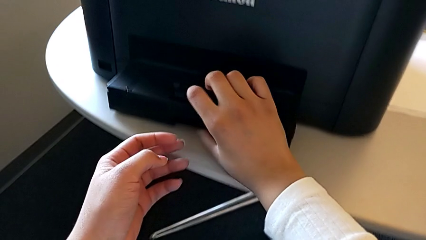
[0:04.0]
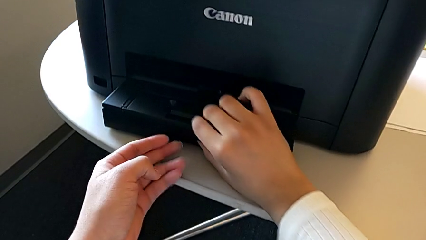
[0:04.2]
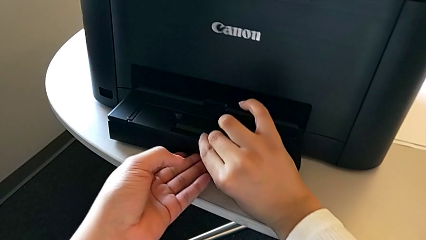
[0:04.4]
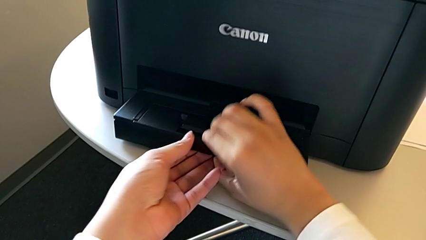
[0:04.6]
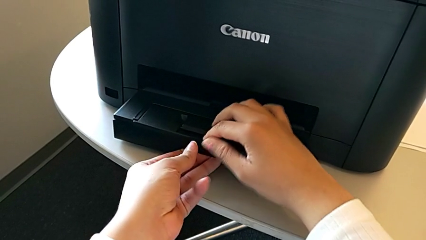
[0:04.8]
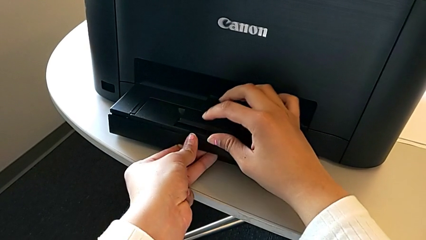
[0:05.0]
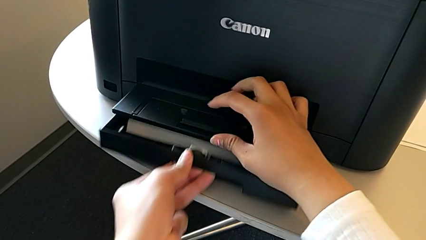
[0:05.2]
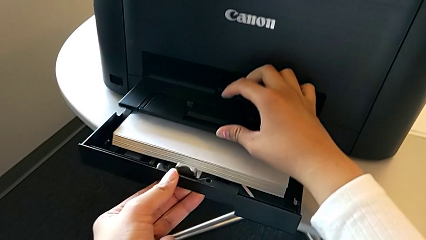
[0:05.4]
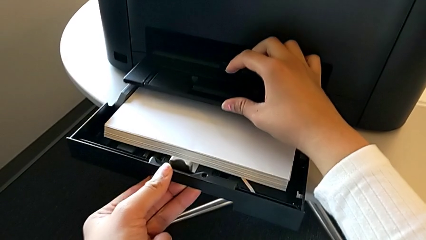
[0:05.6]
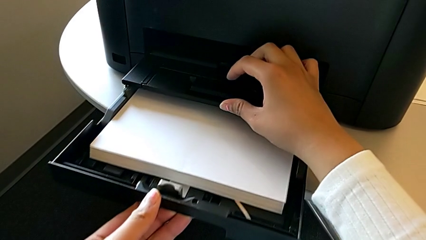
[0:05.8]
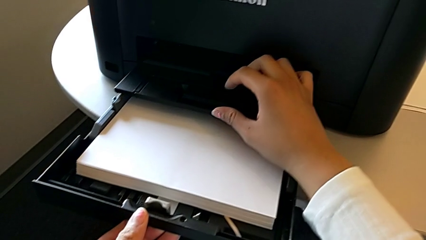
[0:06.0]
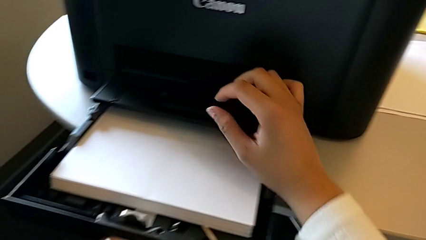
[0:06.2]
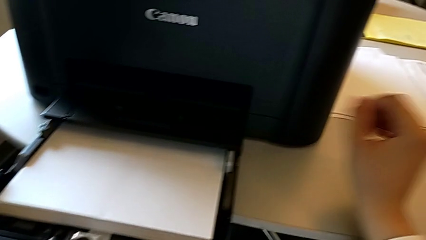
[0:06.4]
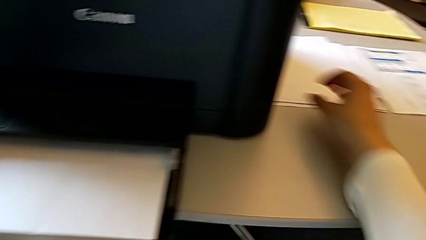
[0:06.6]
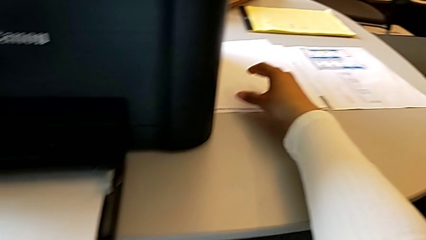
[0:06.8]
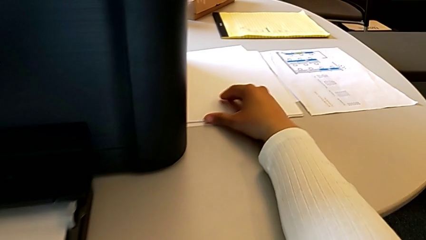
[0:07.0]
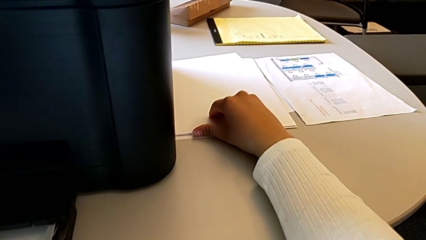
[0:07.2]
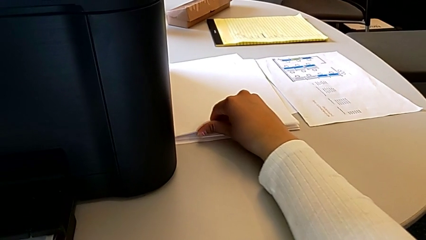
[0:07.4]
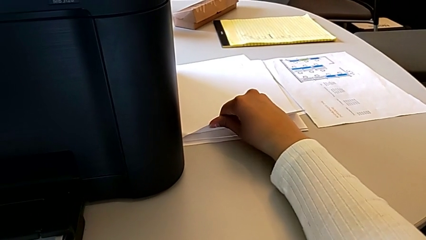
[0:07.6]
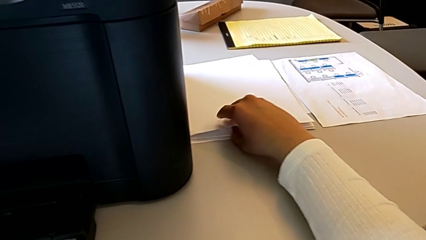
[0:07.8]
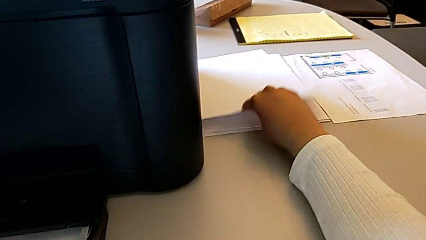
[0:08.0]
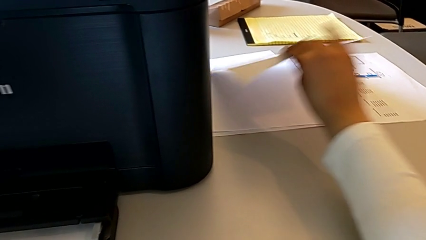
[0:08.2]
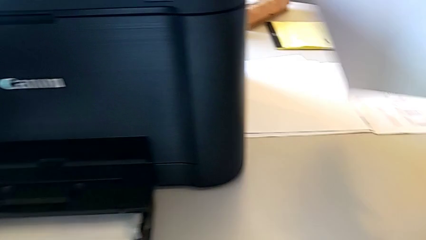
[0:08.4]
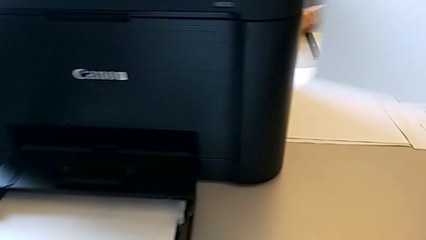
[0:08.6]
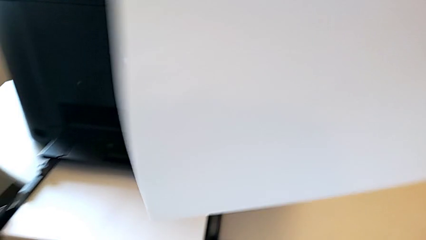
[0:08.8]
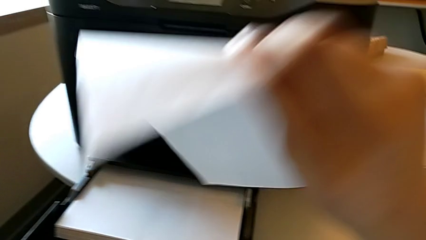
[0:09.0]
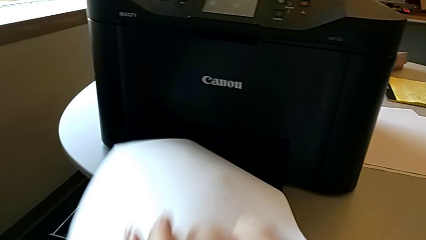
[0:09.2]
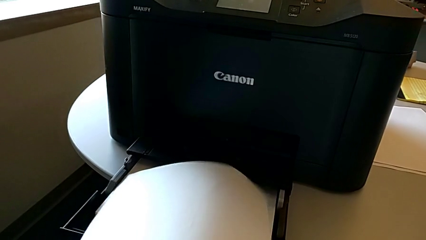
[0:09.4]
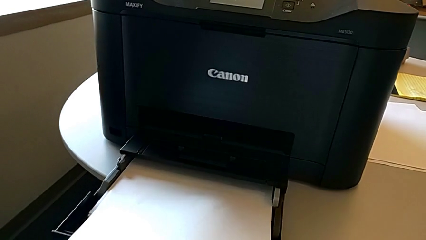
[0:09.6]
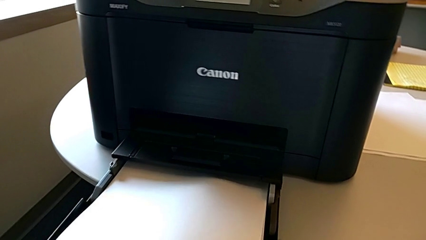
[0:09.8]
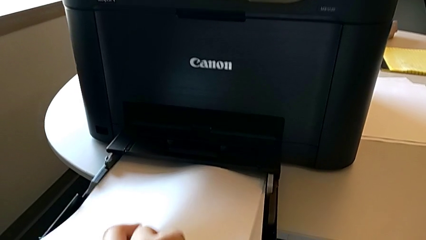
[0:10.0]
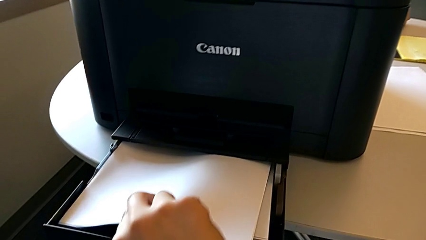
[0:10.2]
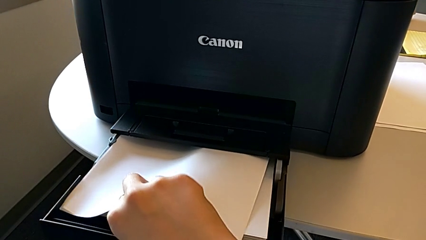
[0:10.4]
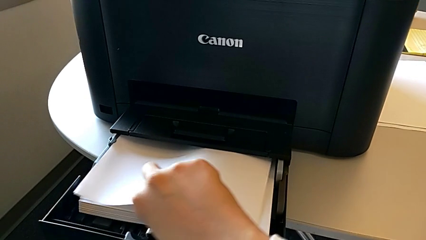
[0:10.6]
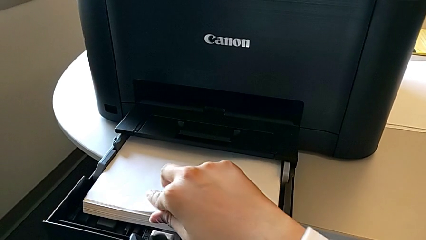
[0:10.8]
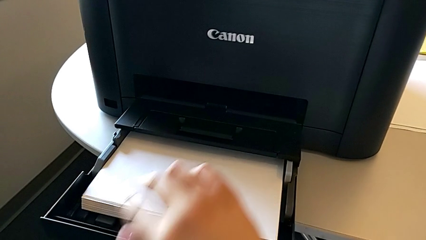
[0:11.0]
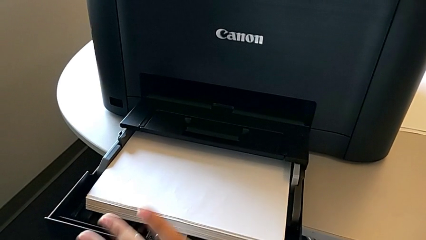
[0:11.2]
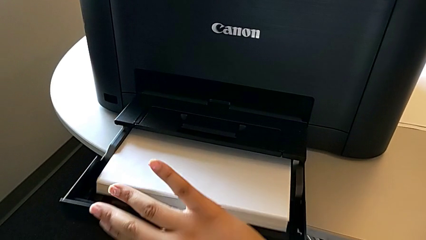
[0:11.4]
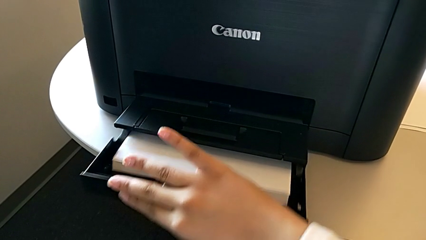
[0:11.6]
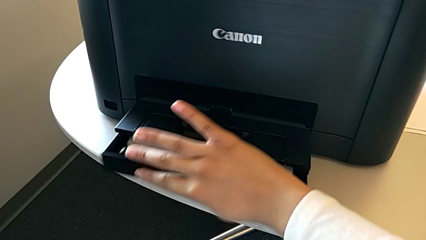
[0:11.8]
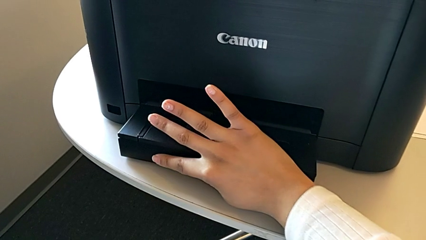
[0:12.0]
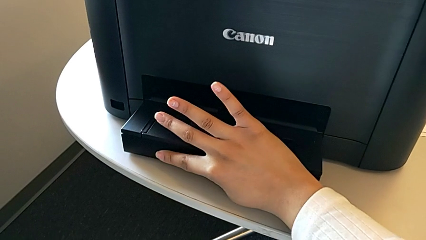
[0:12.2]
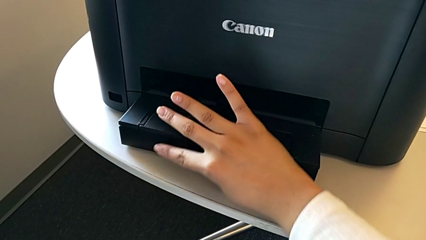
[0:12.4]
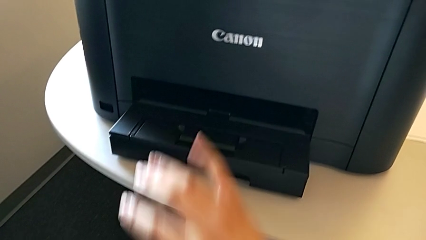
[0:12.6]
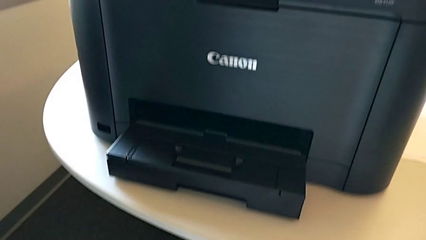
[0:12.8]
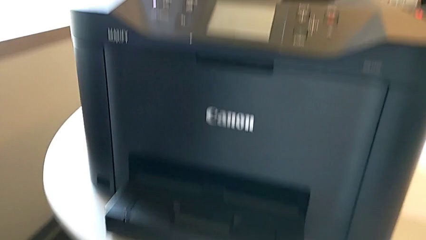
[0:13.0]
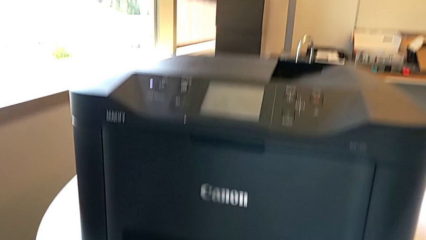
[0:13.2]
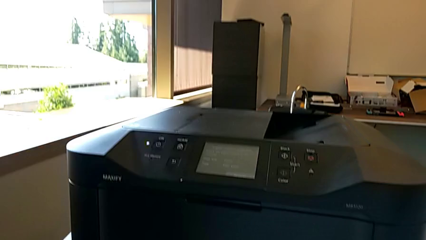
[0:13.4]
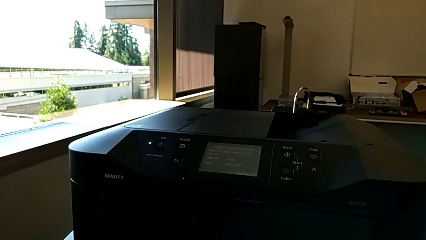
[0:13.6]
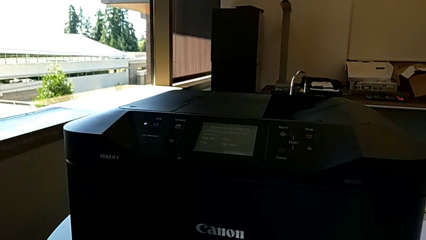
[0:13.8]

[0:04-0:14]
The camera wearer loads a sheet of paper into the paper tray. They open the paper tray, grab the paper stack, lift it, insert it and close the paper tray.

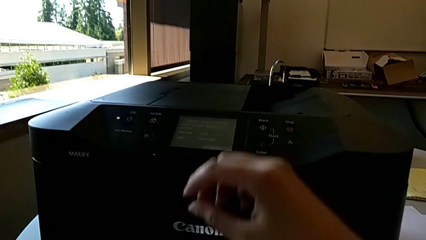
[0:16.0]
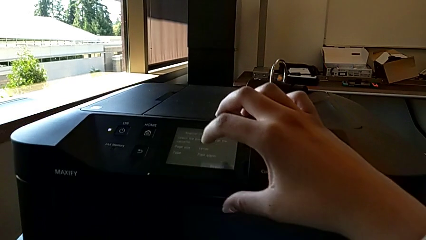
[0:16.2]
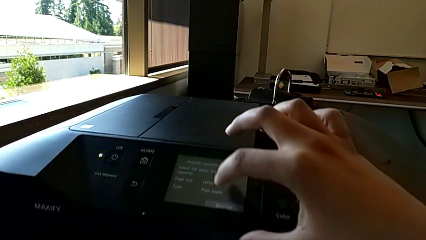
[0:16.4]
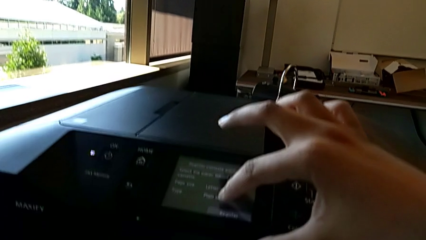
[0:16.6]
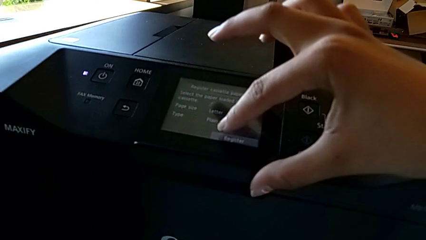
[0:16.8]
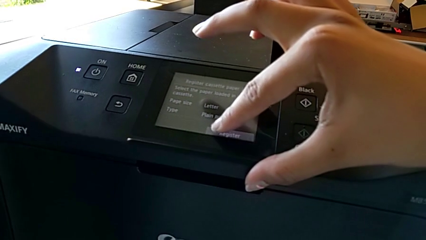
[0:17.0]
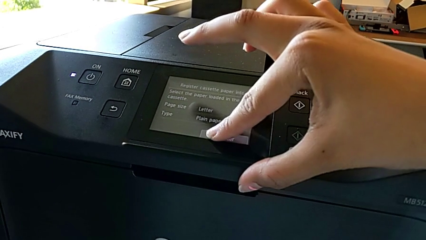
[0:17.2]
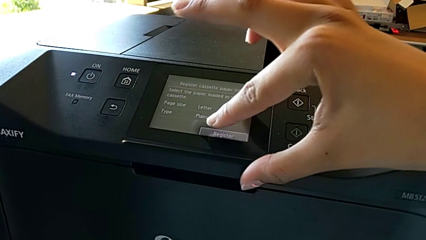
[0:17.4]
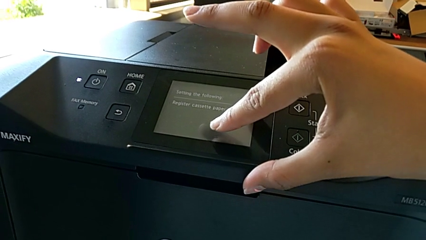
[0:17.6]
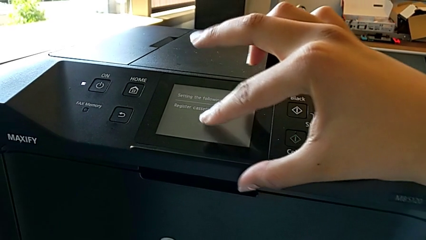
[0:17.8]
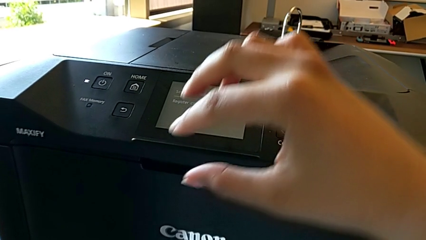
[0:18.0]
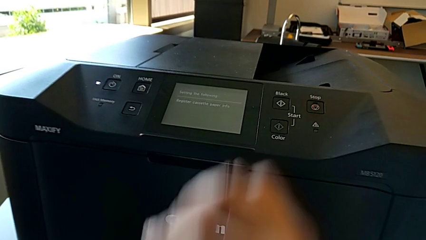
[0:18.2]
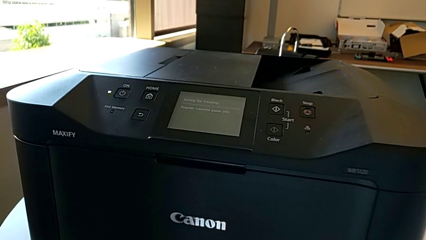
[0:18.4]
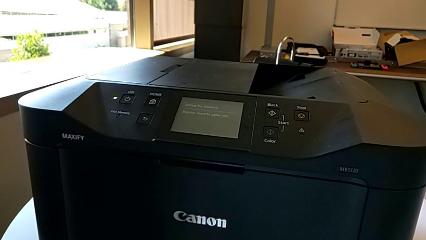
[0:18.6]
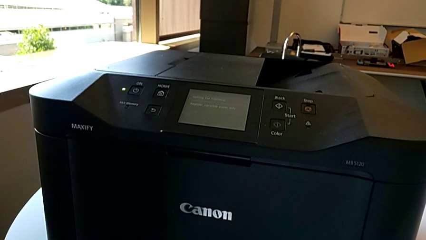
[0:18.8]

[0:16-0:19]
The camera wearer clicks register on the screen. They tap the touch screen.

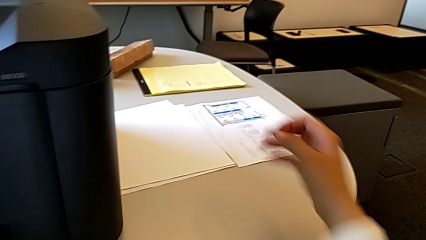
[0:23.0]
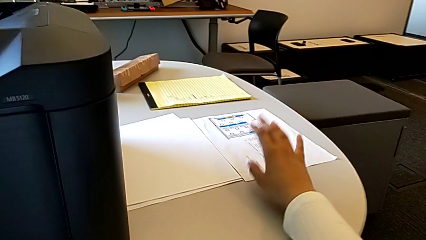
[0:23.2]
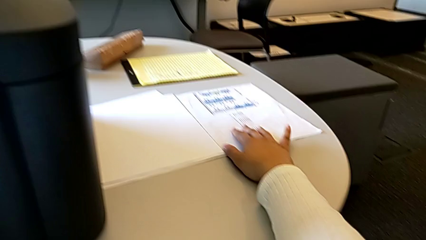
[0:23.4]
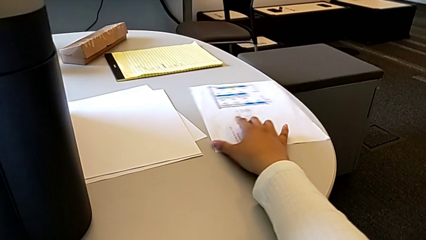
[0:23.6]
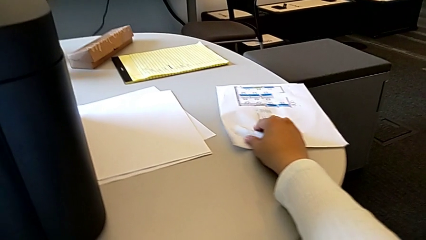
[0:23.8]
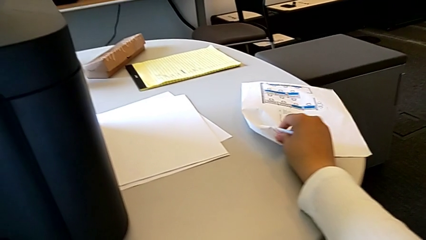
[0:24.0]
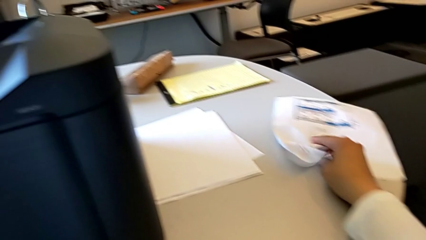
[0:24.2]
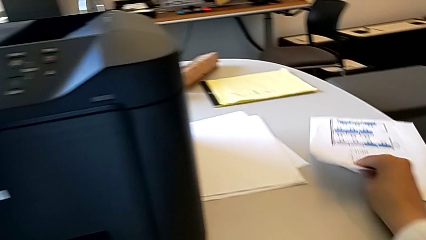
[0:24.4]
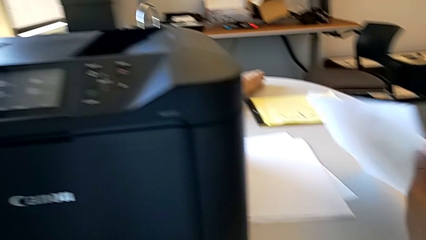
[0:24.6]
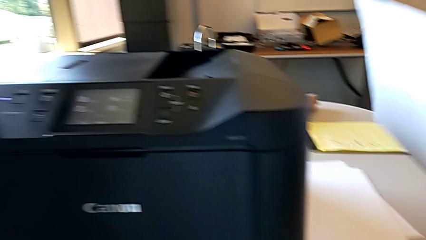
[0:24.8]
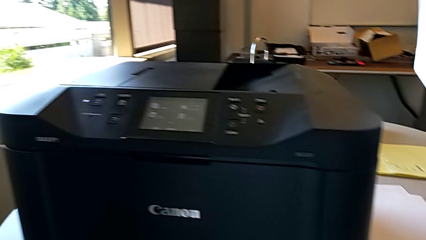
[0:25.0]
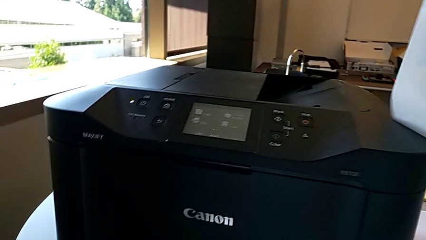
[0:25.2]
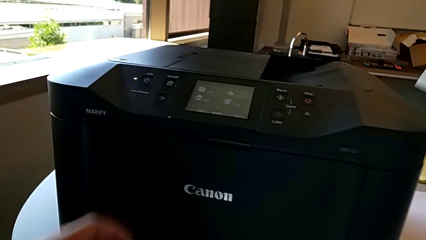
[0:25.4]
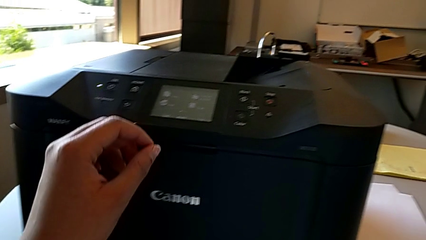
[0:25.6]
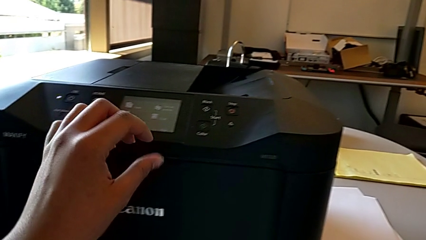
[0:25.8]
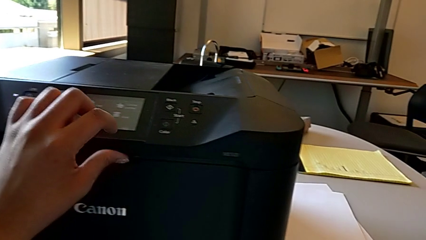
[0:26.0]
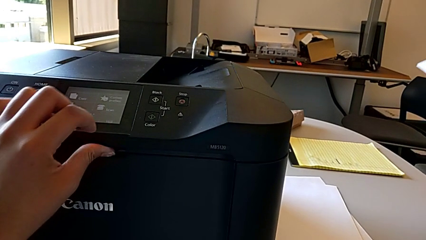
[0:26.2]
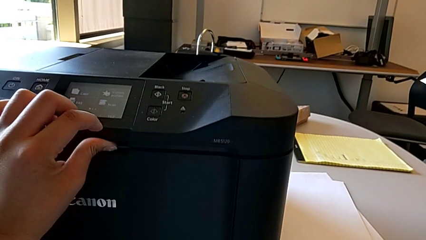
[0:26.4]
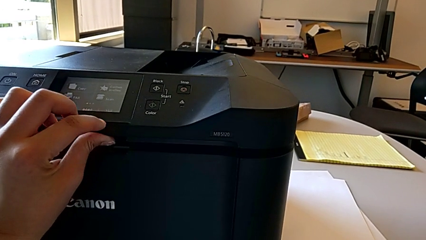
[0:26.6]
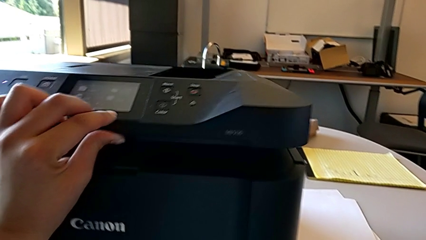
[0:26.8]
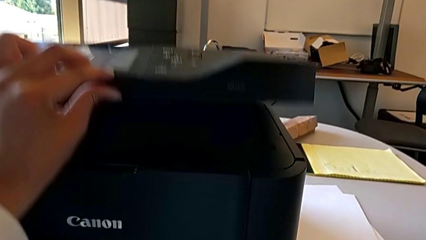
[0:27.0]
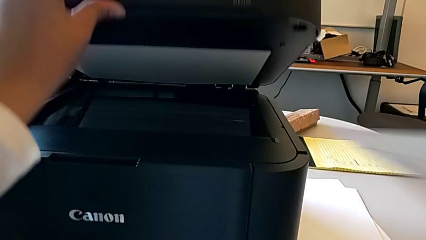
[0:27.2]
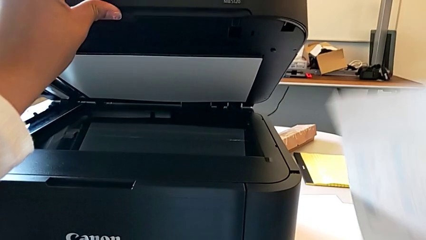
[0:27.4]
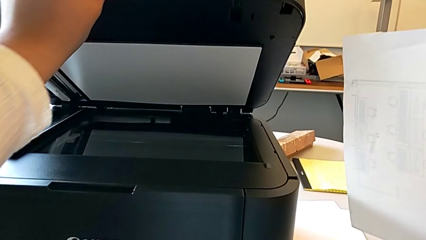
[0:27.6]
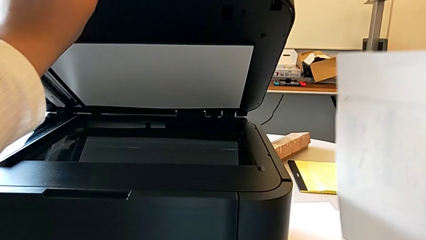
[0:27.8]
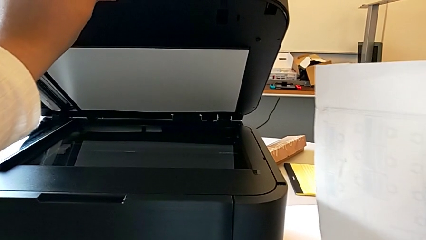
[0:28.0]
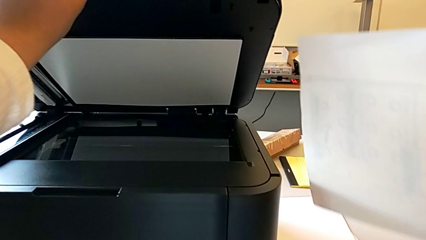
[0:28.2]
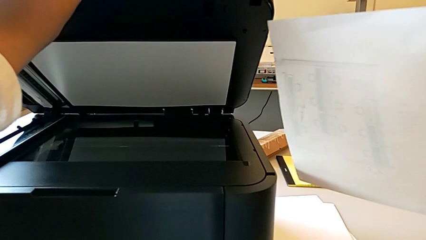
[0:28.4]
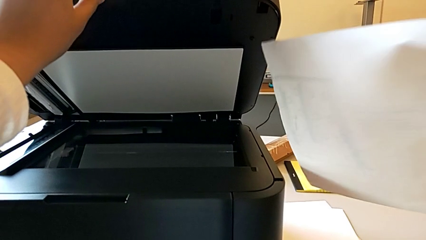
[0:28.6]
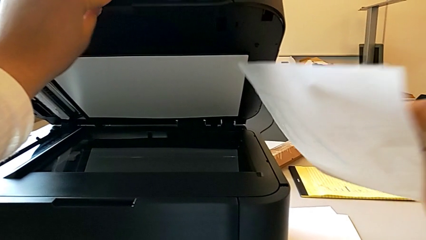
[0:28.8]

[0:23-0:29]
The camera wearer is inserting the test page into the document feed tray. They grab the paper stack, lift it and wrongly open the copy gate.
